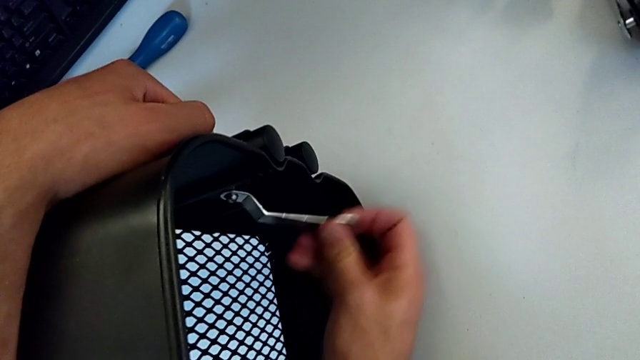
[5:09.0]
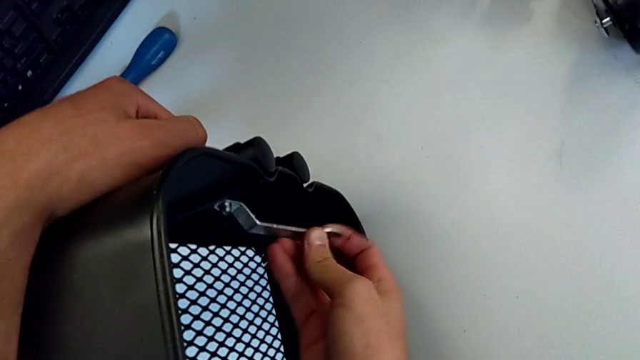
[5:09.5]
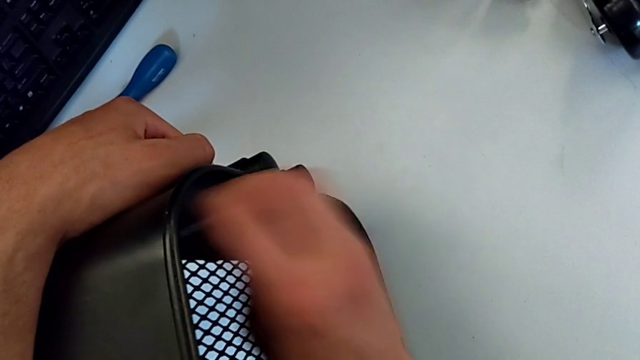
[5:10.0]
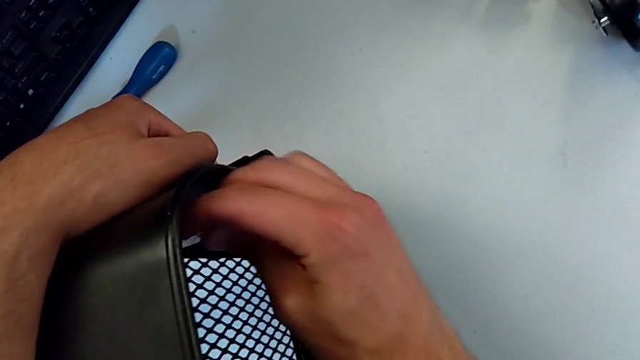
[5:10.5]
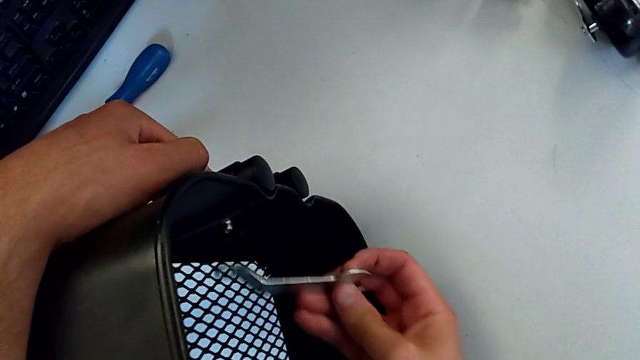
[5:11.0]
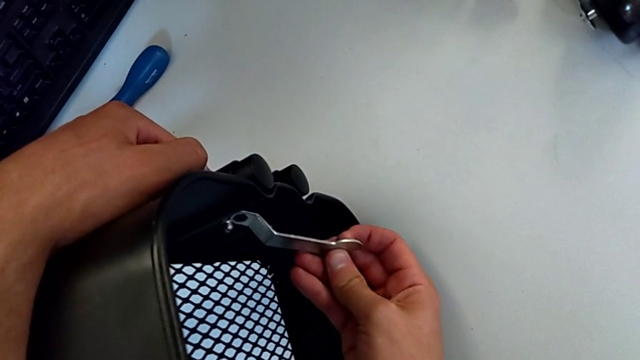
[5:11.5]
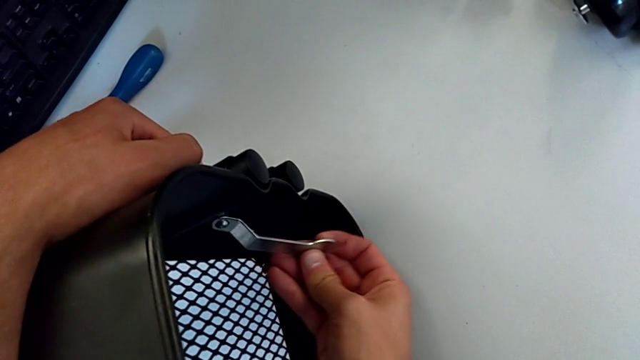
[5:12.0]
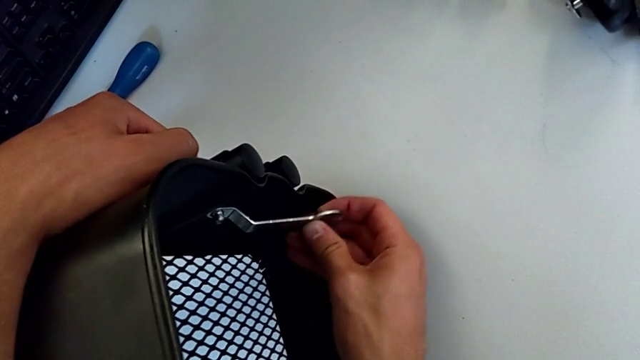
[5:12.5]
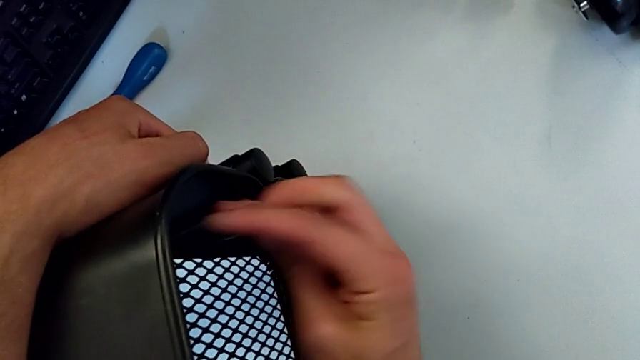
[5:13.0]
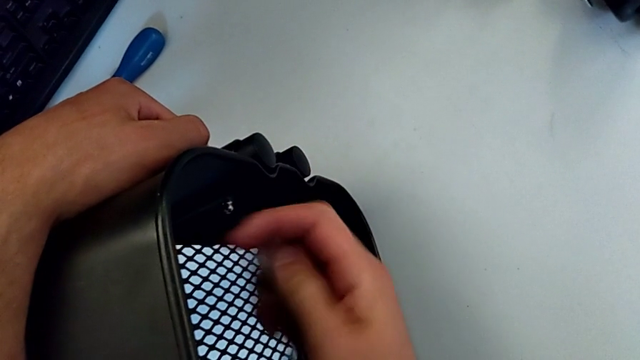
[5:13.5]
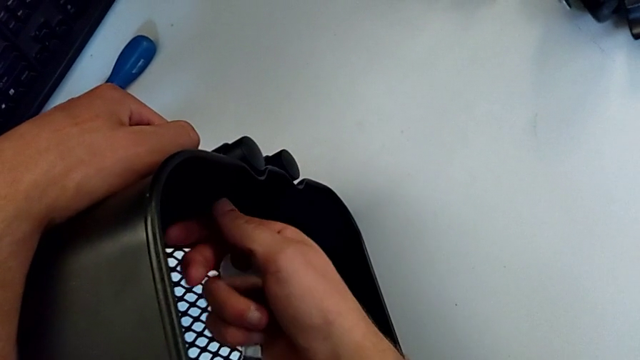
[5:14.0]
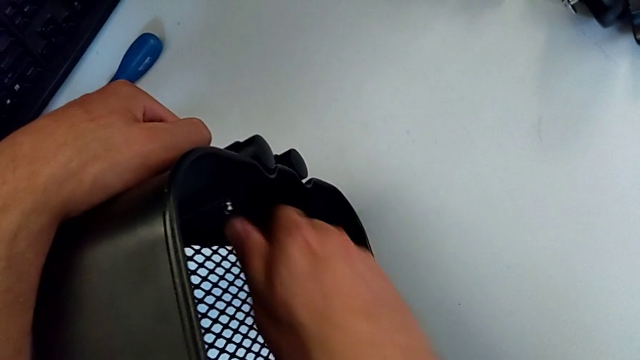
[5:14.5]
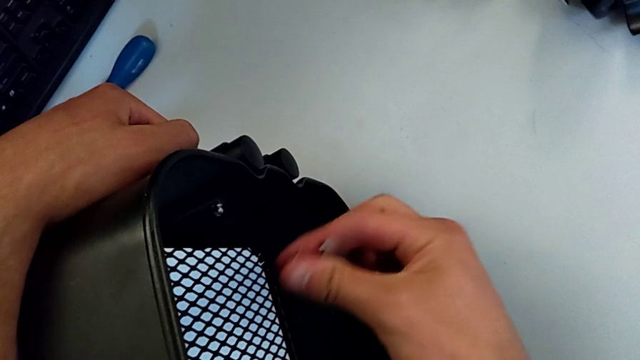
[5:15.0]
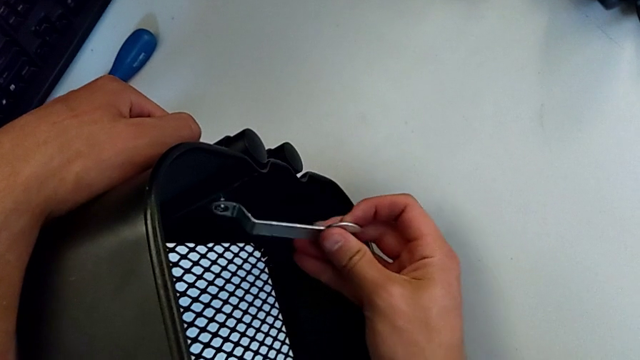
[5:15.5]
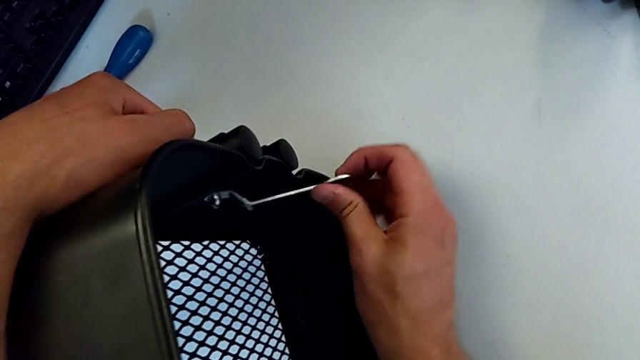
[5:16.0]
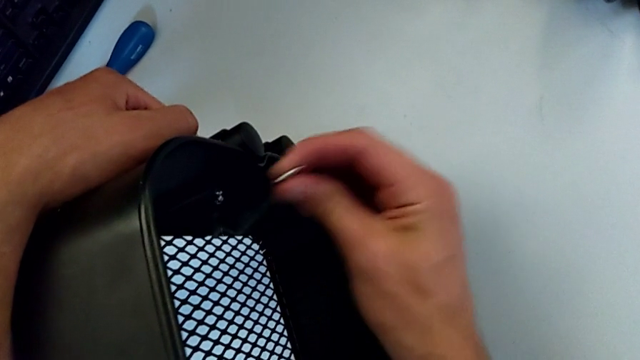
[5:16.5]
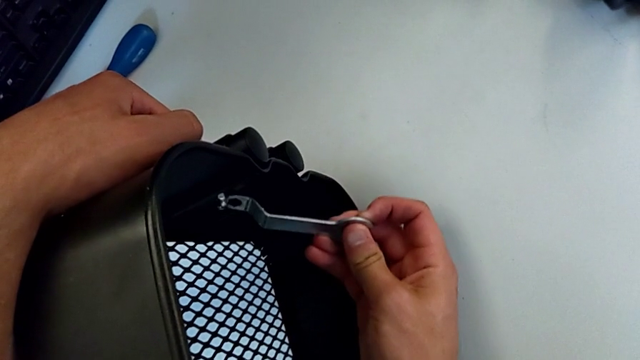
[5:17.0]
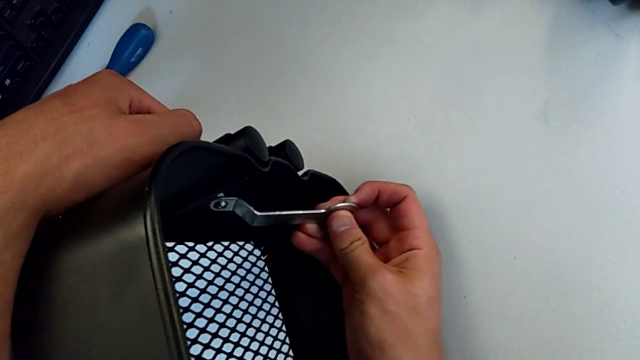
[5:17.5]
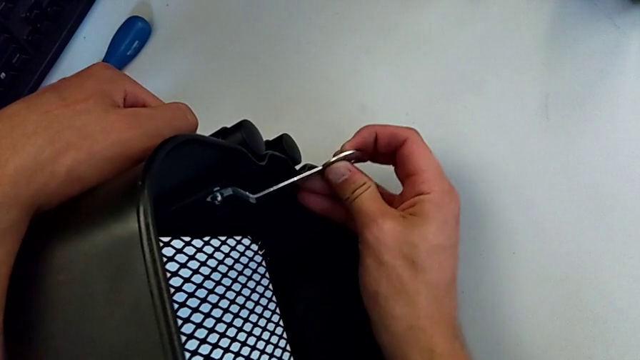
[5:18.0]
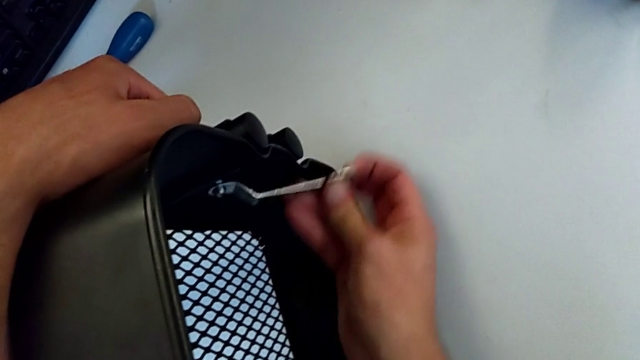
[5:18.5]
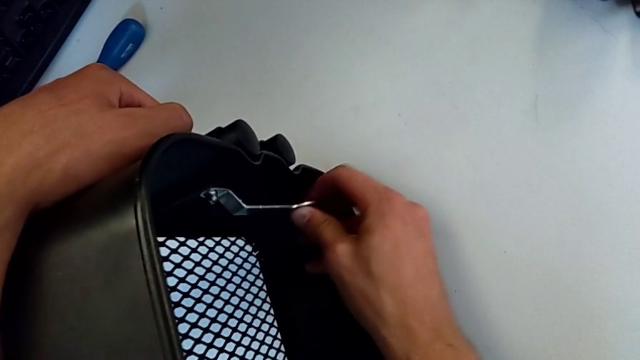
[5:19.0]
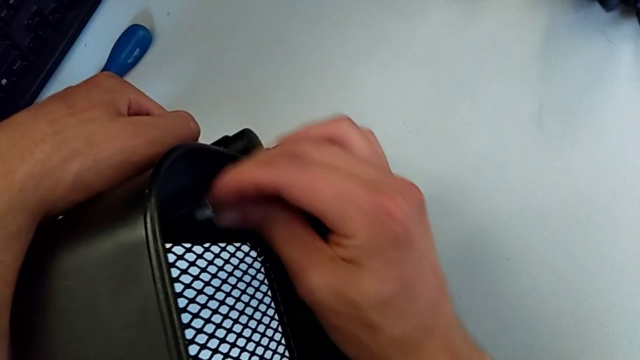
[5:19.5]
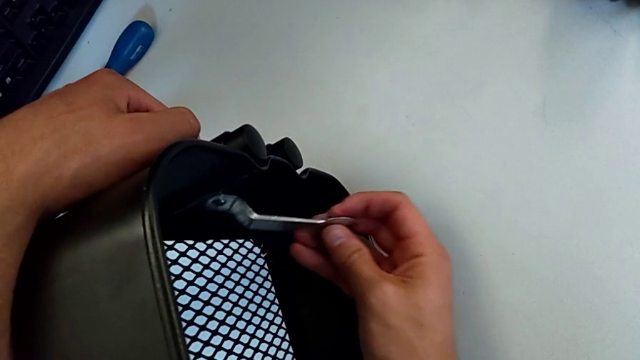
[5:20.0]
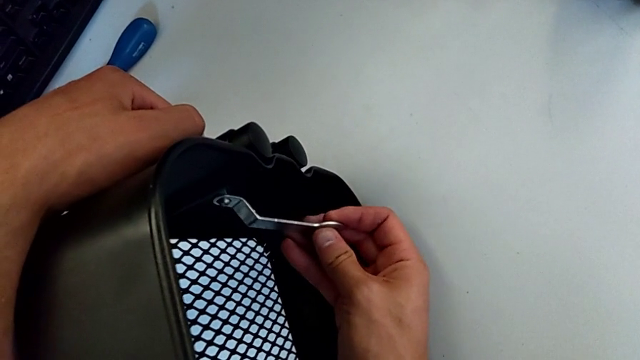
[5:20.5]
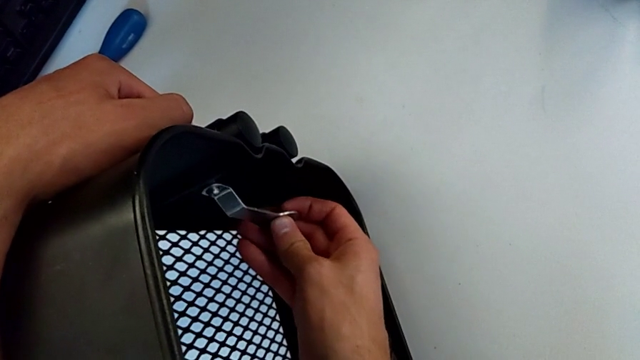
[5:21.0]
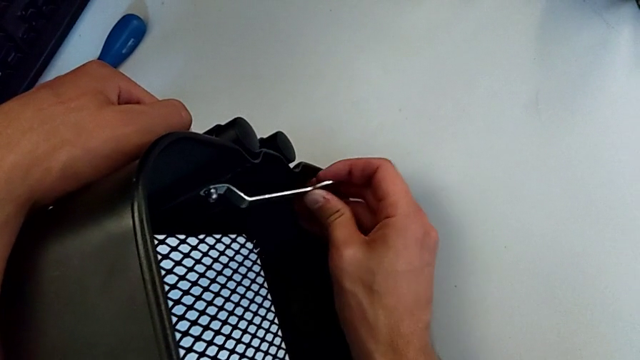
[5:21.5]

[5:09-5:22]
The camera wearer is disassembling the first bolt from the upper tray. They unscrew the hexagon cap nut, withdraw the hexagonal wrench, unscrew the bolt, insert the hexagonal wrench and unscrew the hexagon cap nut.

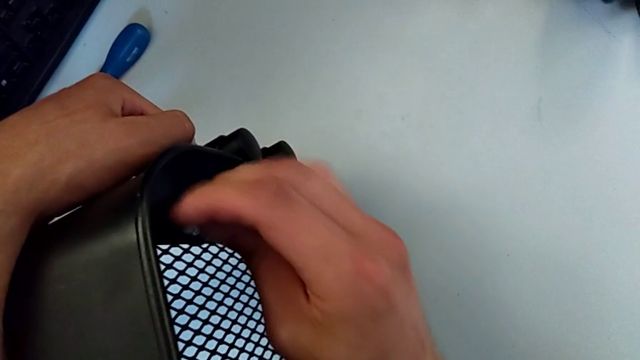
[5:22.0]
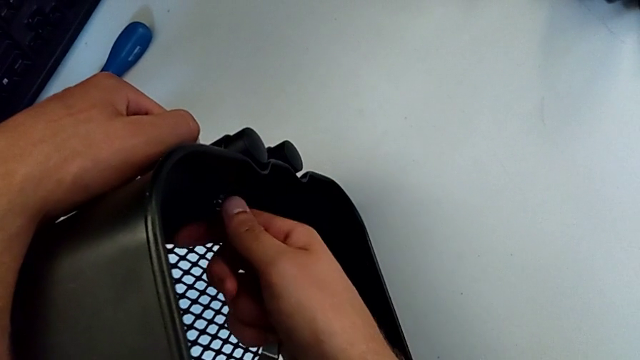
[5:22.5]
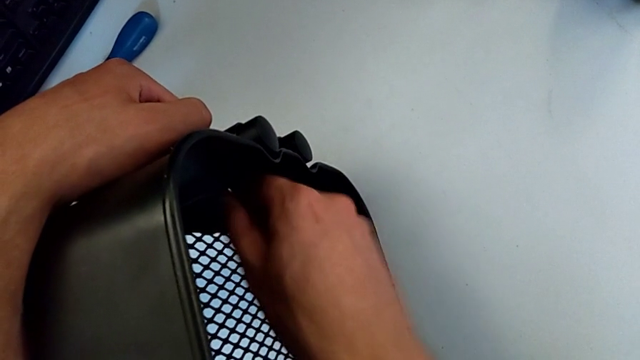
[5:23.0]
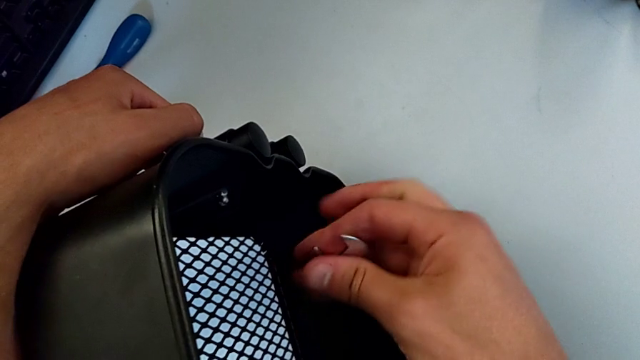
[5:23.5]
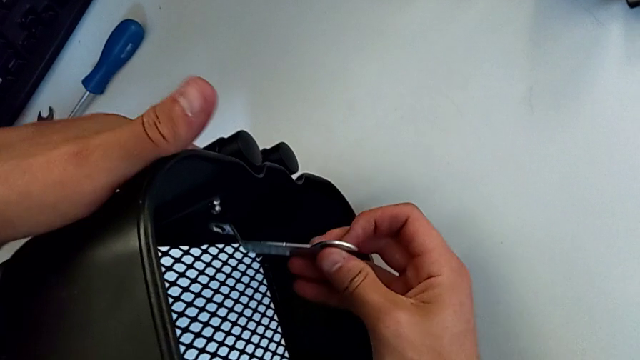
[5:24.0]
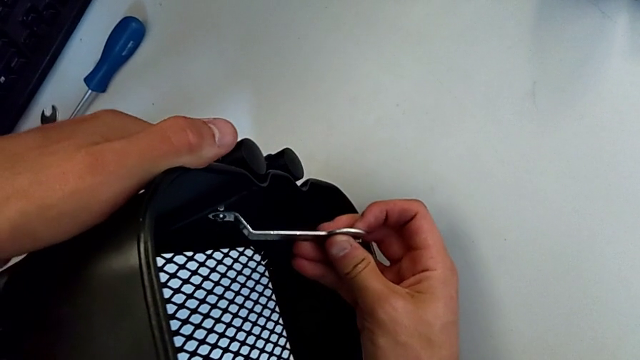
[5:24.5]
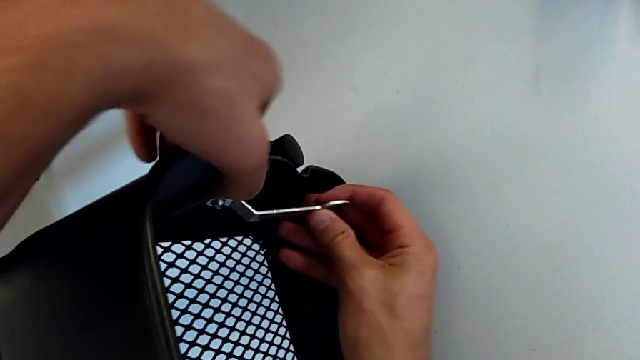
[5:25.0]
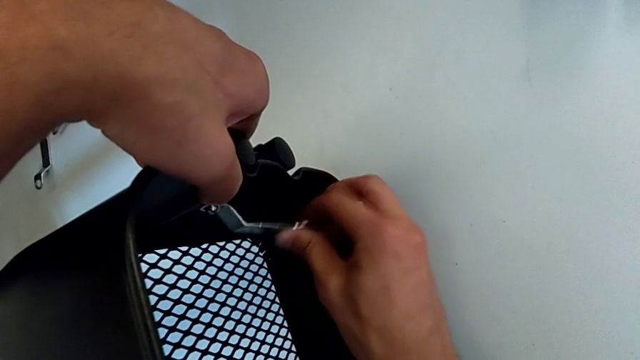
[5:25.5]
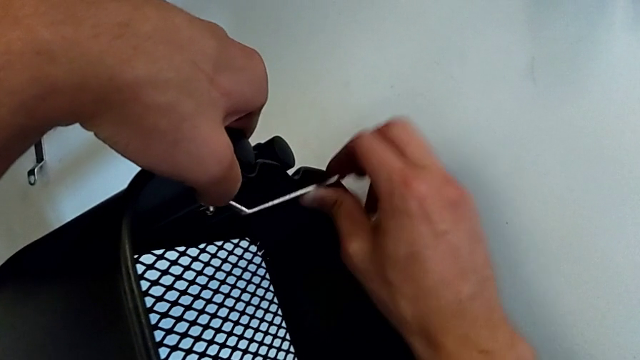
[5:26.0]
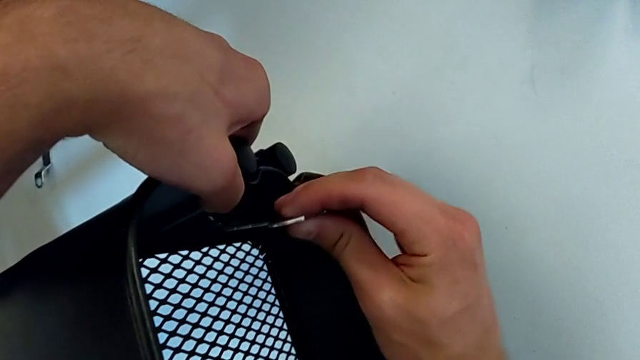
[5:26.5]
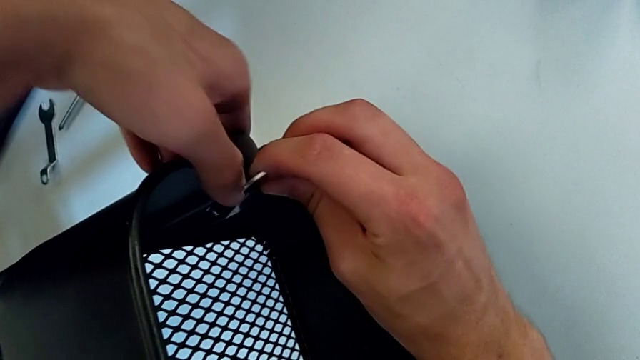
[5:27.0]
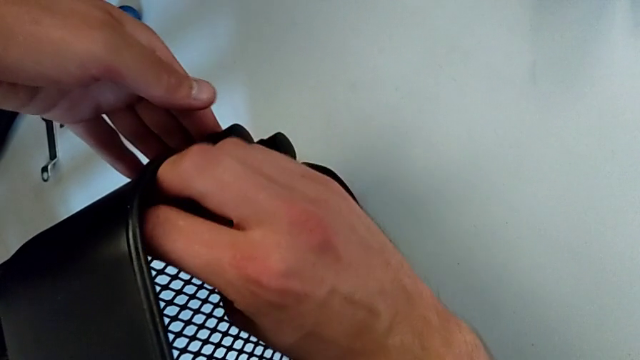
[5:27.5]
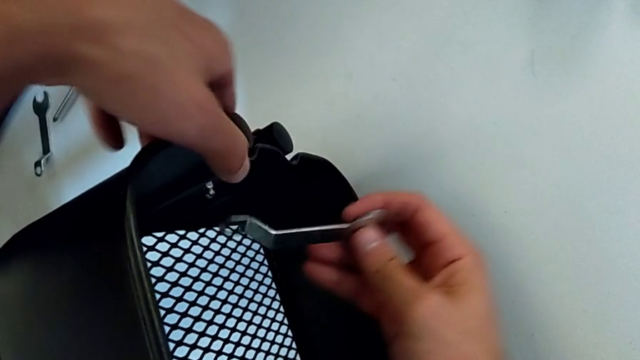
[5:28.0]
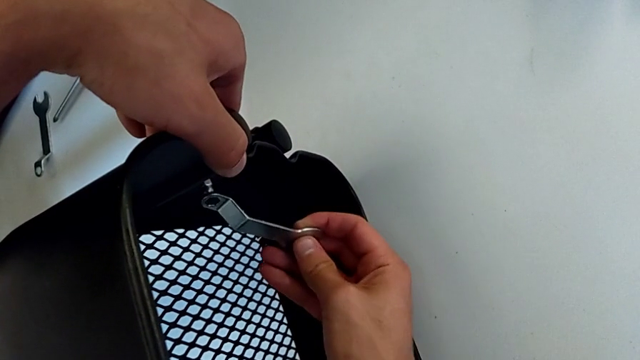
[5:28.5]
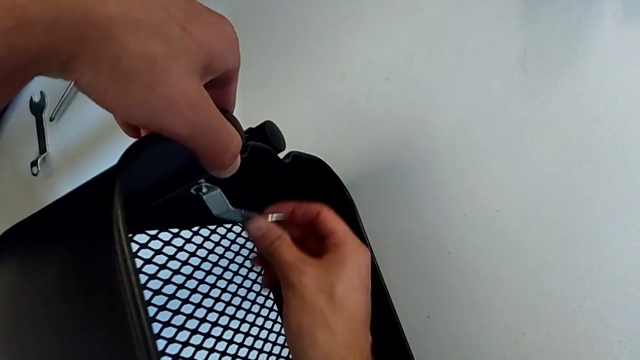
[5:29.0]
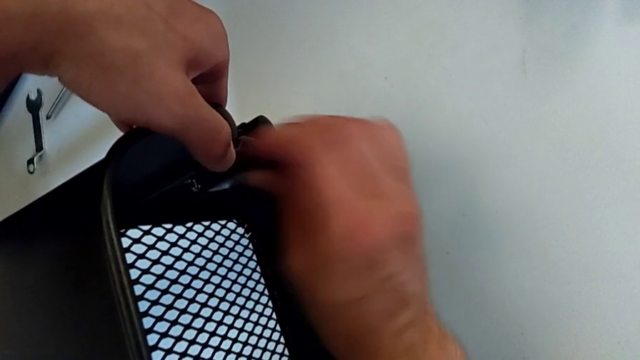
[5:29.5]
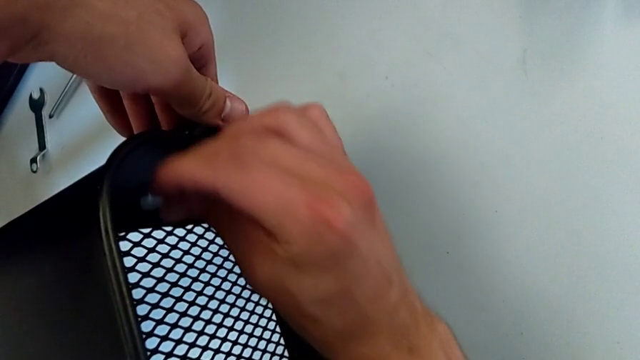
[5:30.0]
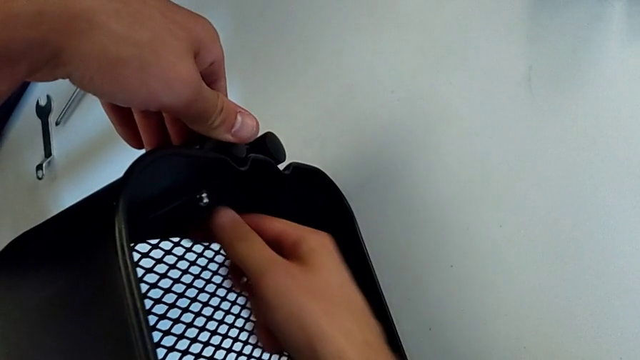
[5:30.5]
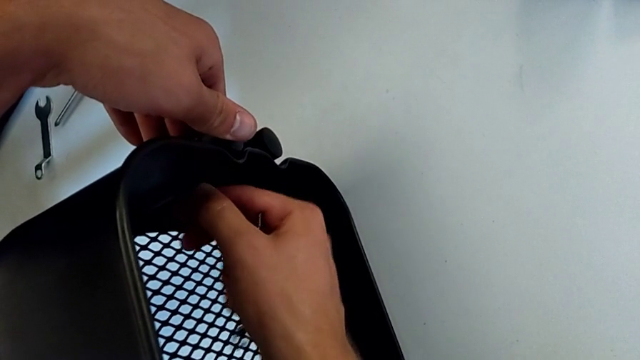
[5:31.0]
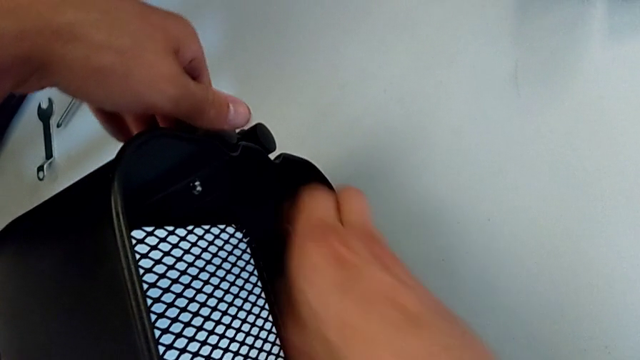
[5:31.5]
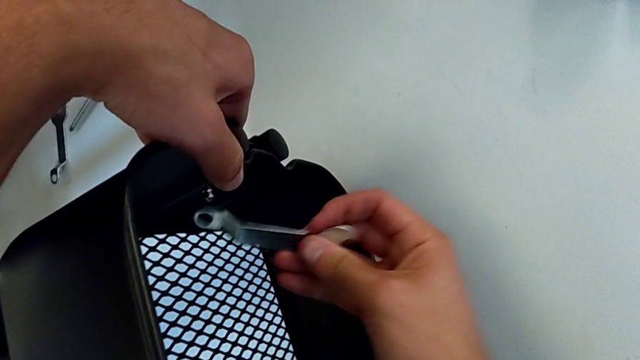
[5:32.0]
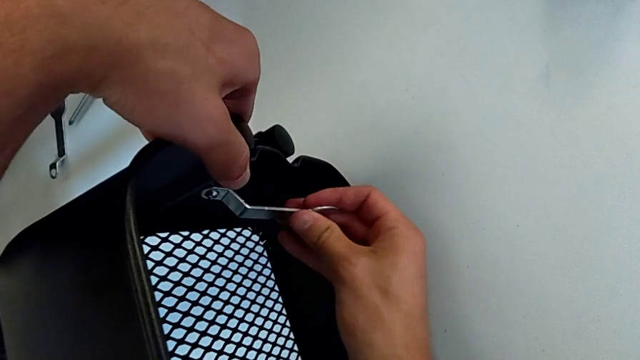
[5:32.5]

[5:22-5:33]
The camera wearer is disassembling the first bolt from the upper tray. They withdraw the hexagonal wrench, unscrew the hexagon cap nut, insert the hexagonal wrench, unscrew the hexagon cap nut, withdraw the hexagonal wrench, unscrew the hexagon cap nut and insert the hexagonal wrench.
